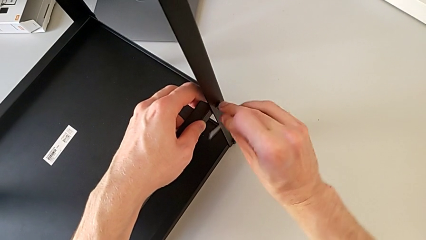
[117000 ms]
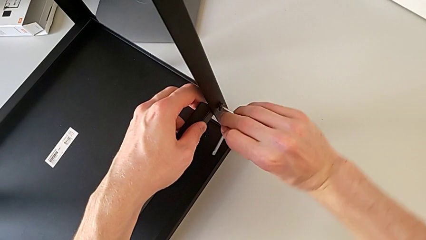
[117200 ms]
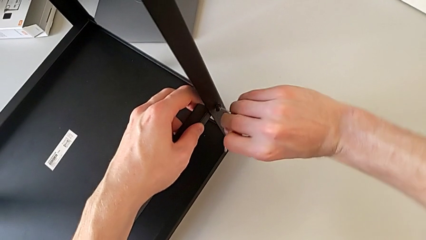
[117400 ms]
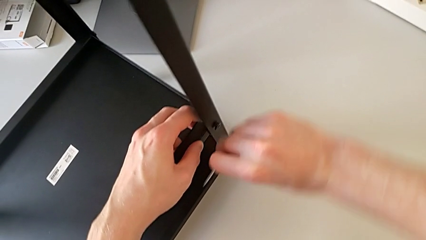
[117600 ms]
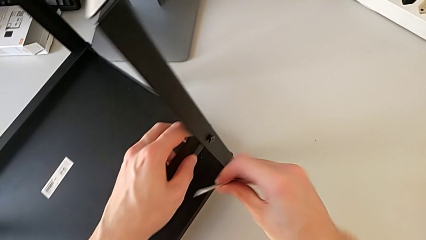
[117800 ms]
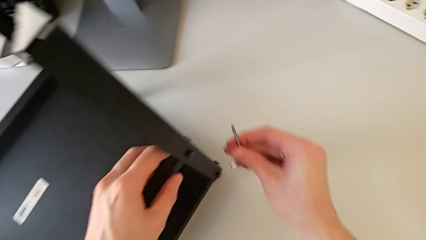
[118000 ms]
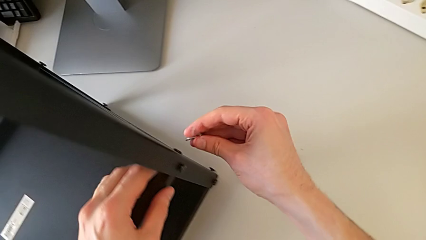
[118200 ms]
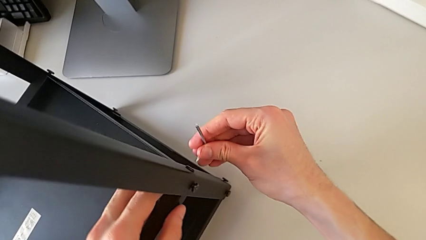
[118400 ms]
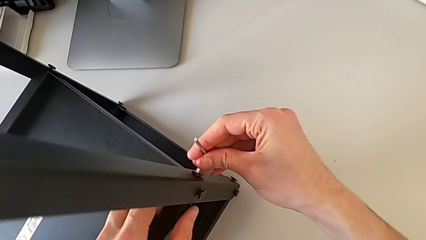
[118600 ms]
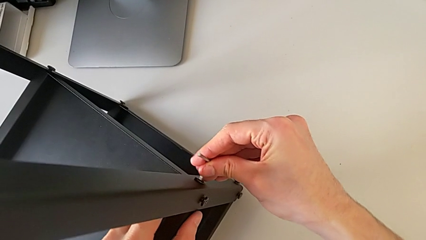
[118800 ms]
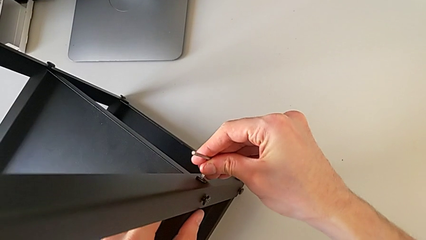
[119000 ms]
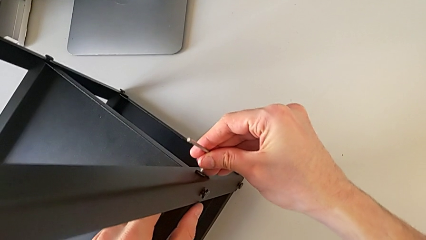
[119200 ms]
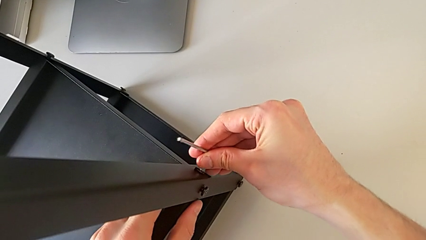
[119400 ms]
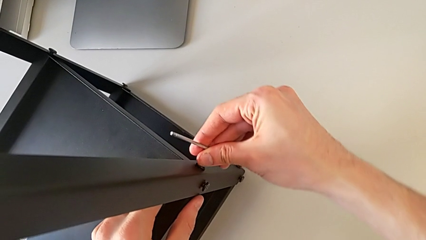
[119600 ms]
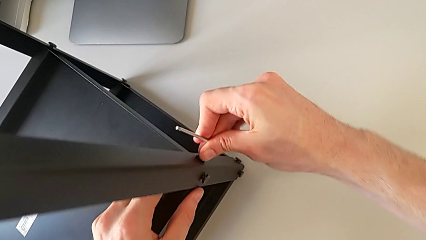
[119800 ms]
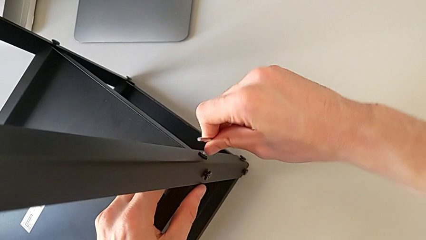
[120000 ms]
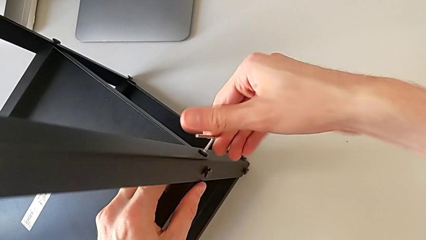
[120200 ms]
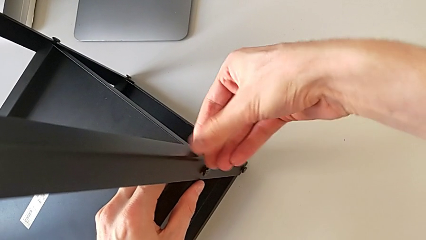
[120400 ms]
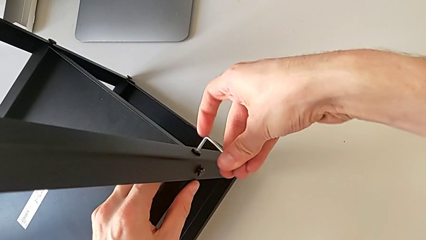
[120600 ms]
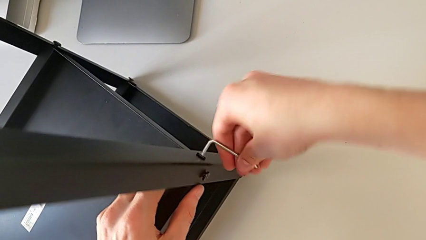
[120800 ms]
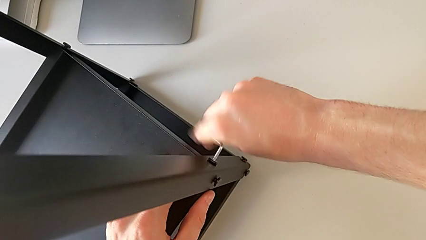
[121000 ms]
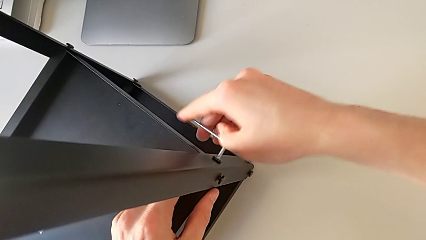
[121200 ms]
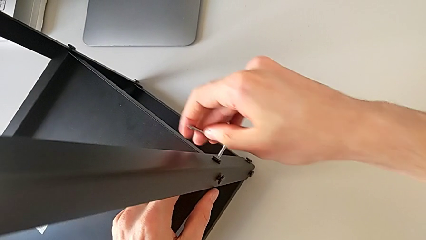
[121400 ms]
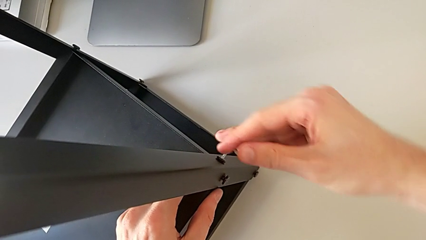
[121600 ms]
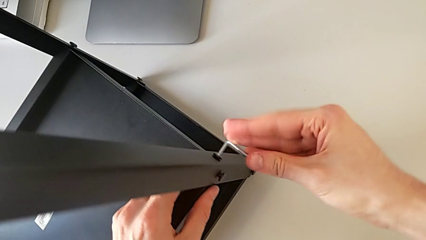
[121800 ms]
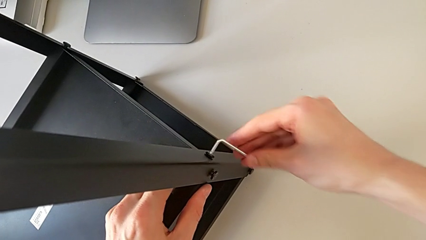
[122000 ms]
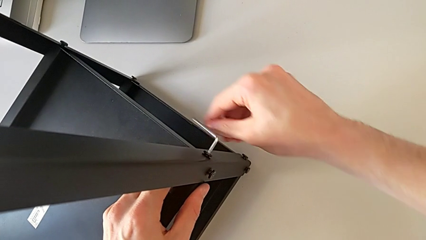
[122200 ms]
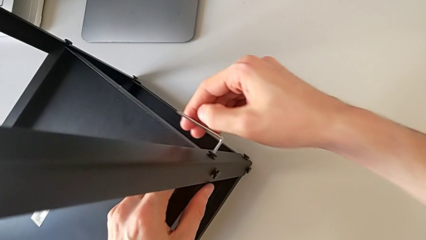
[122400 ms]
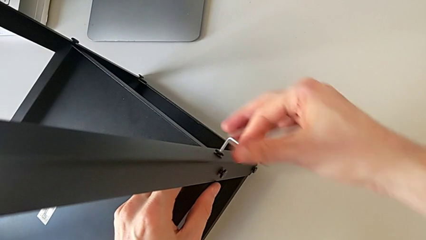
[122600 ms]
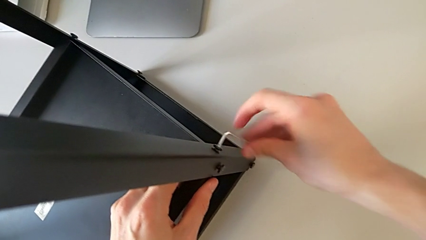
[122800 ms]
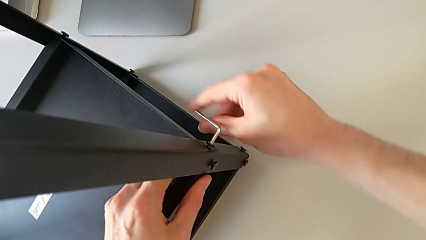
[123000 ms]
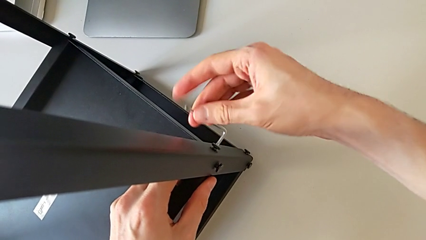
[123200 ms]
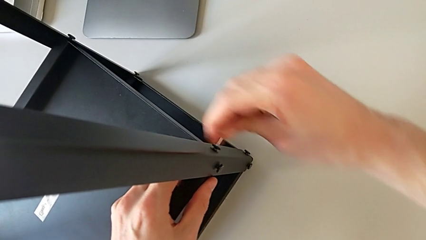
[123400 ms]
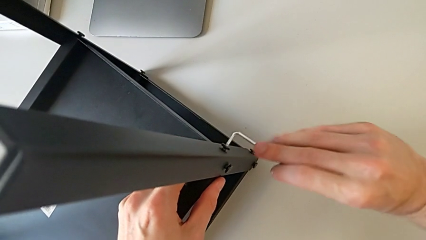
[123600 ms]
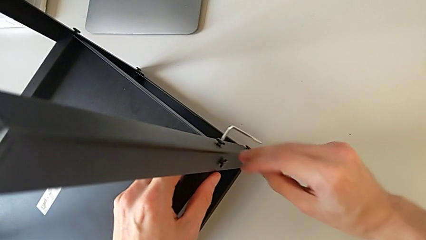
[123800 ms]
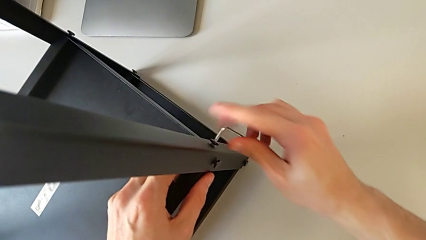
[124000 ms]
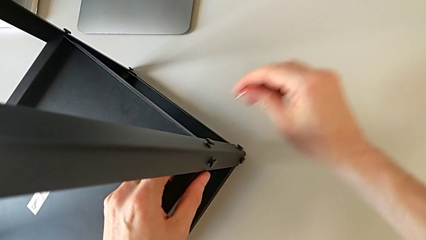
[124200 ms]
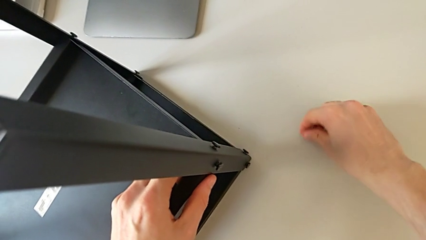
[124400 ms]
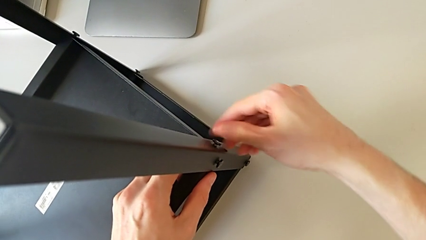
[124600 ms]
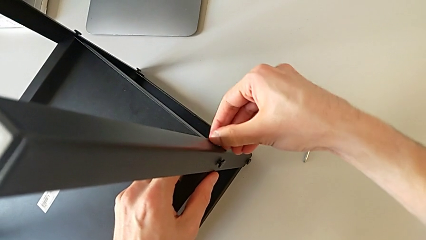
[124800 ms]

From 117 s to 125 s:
The camera wearer is unscrewing the hex socket heads from the lower tray slightly. They withdraw the Allen wrench, approach the hex socket head, insert the Allen wrench, unscrew the hex socket head, withdraw the Allen wrench and place it.

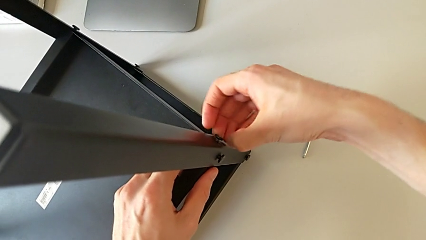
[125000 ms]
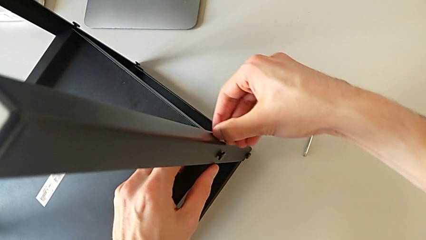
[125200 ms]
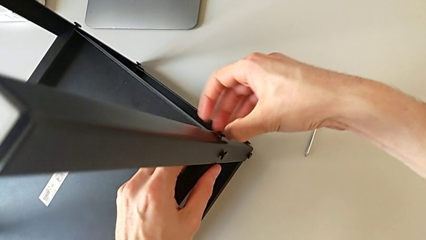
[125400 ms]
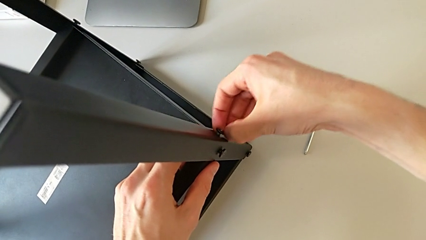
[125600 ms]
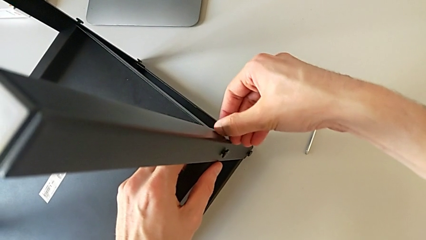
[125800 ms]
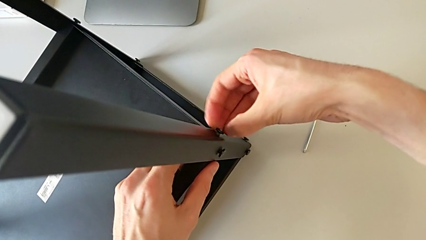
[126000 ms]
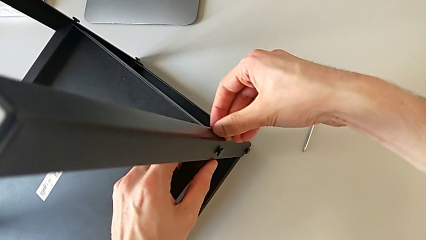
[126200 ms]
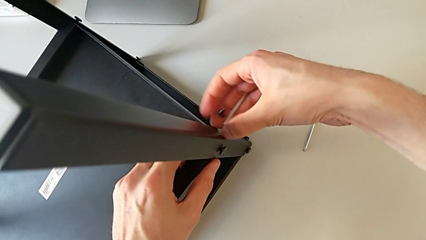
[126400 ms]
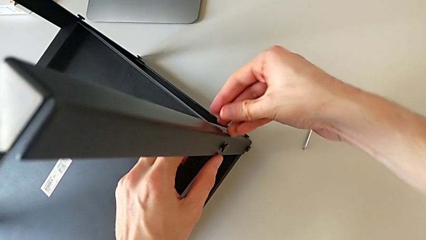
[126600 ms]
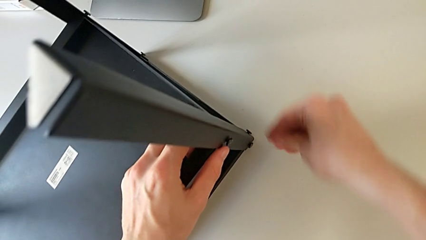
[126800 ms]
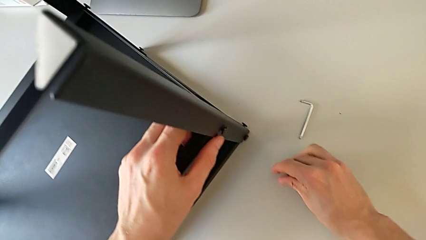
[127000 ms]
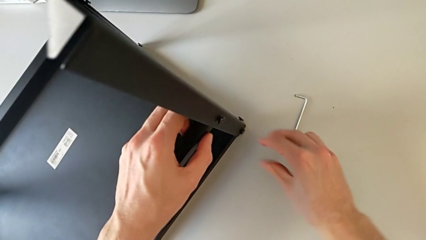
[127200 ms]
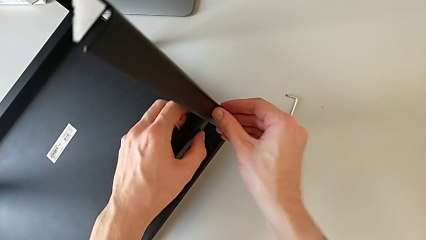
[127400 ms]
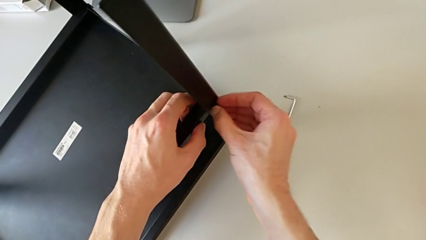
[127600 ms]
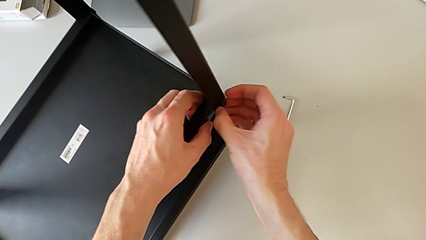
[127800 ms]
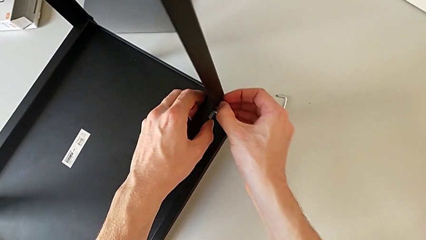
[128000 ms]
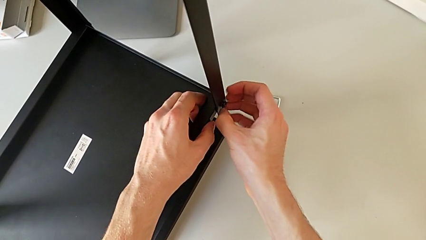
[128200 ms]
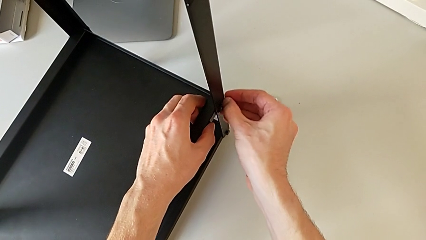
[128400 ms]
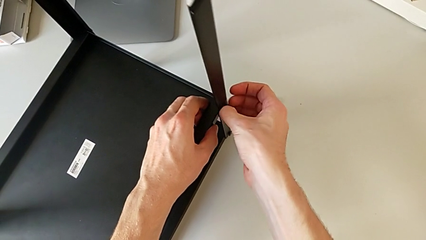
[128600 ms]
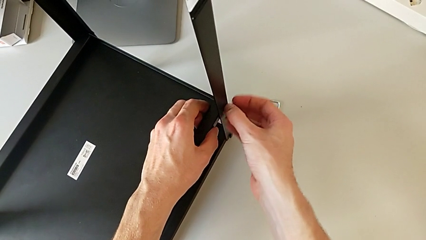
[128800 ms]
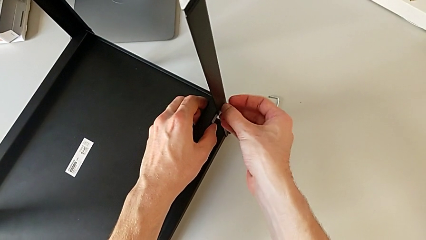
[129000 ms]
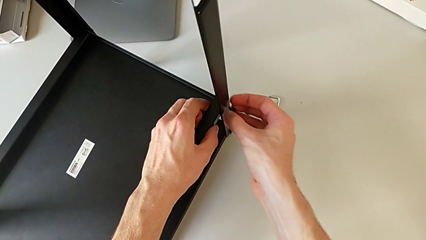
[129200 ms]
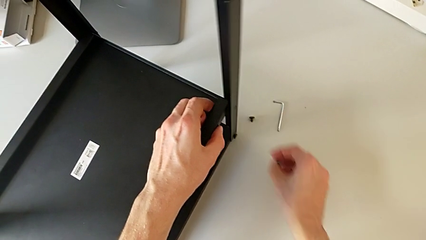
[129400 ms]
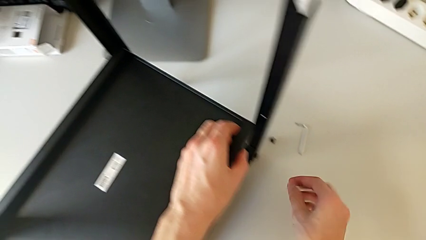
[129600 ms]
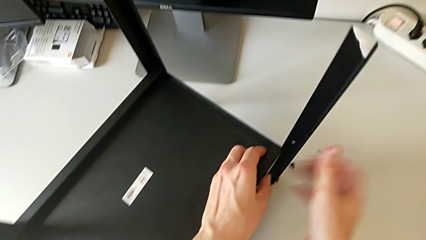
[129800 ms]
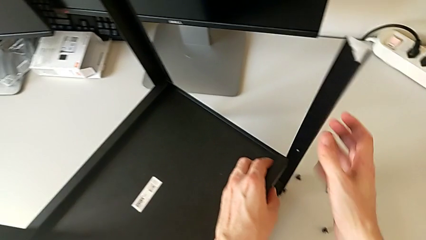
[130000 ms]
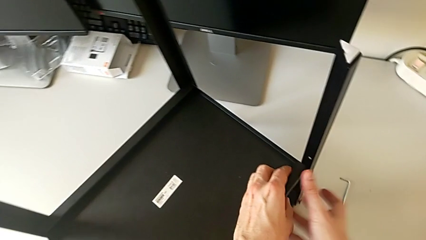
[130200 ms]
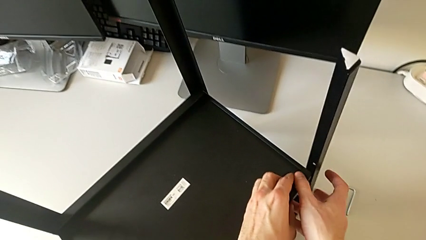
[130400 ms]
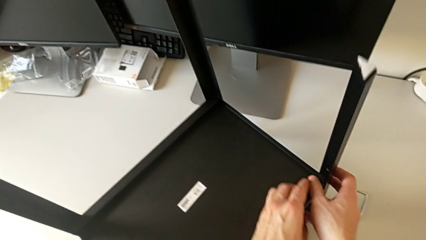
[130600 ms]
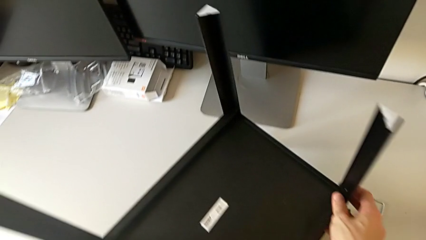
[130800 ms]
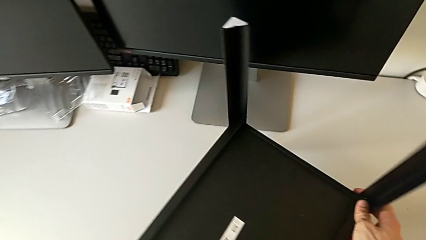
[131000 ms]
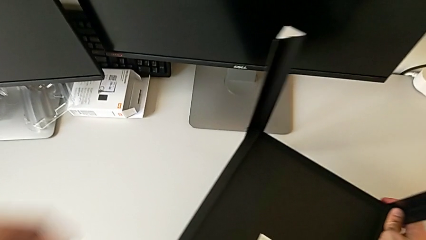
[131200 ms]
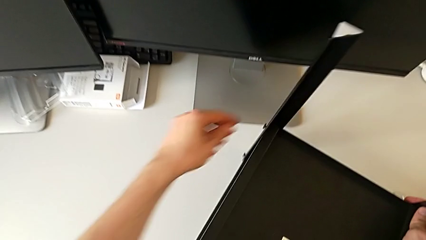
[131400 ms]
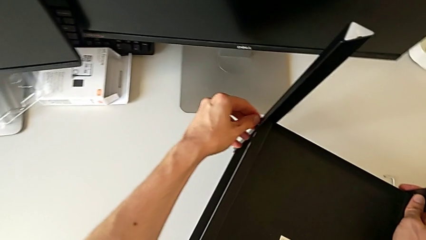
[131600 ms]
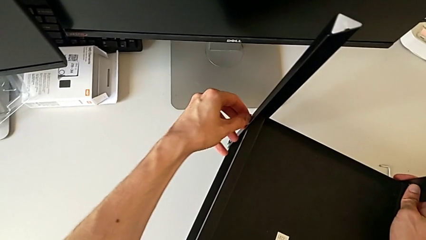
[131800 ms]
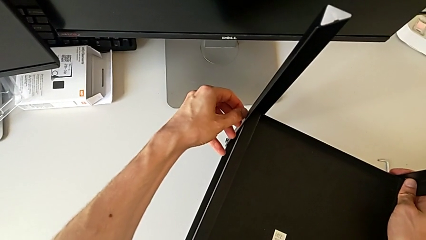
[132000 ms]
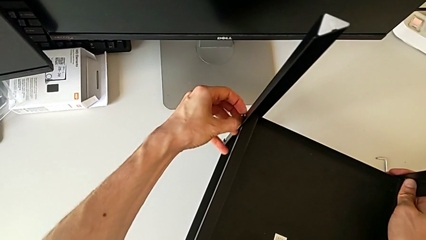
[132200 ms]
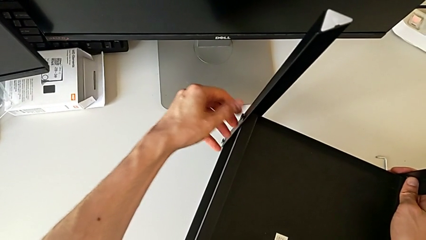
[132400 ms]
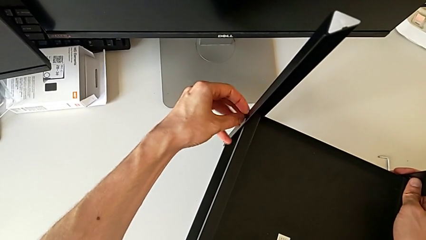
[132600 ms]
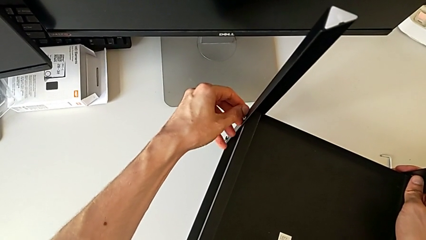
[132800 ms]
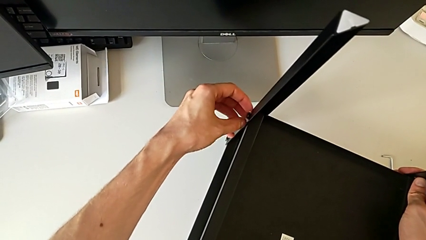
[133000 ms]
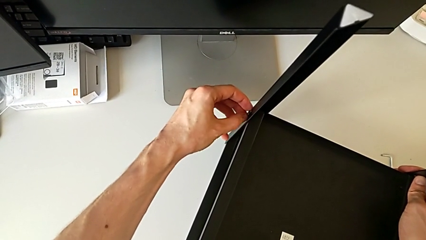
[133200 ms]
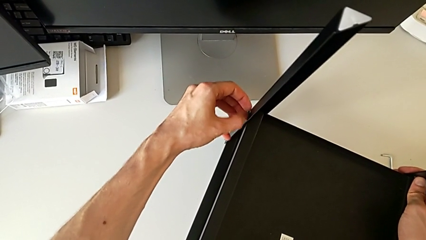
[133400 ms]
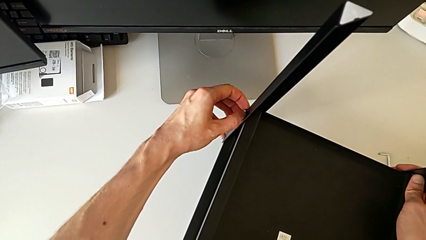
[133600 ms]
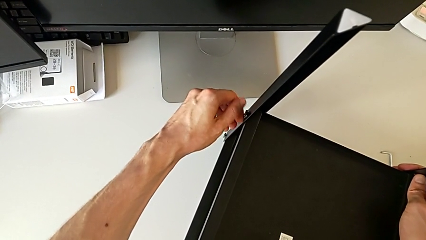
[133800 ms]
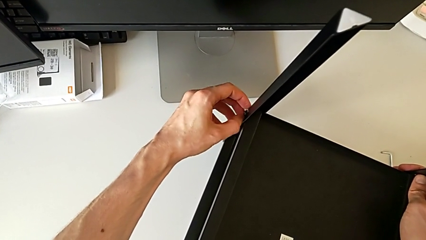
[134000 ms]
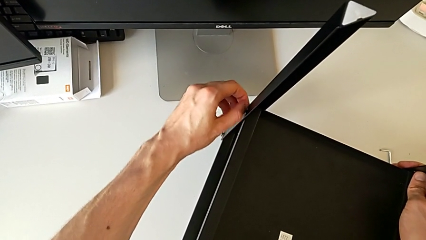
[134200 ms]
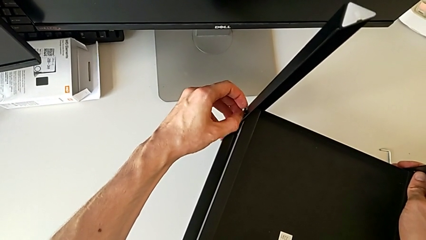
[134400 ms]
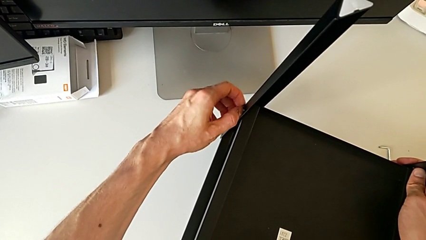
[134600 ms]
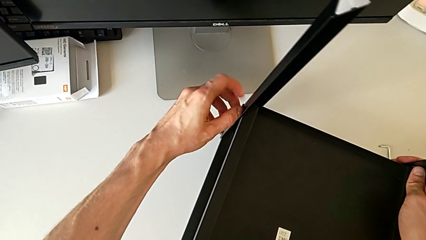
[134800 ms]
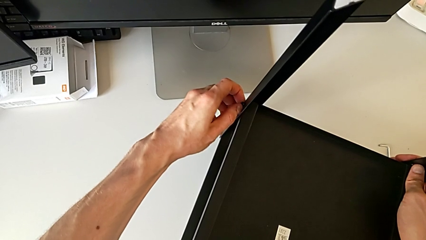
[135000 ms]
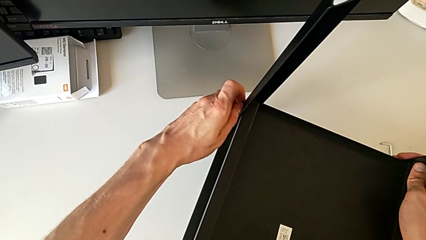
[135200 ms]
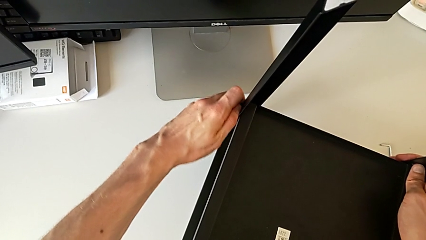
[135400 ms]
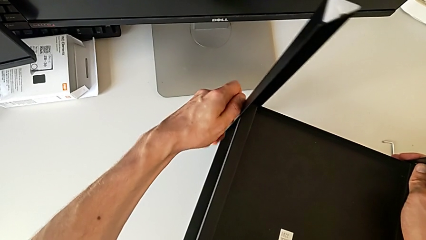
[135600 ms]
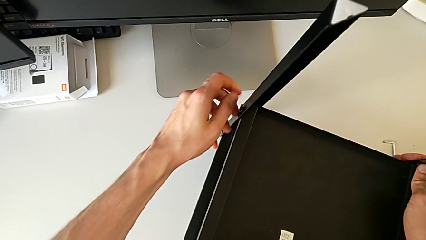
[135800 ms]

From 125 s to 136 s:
The camera wearer is disassembling the lower tray. They unscrew the hex socket head, disassemble it, place it, unscrew the hex socket head, disassemble it, place it, grab the nightstand, approach the hex socket head and begin to unscrew it.
